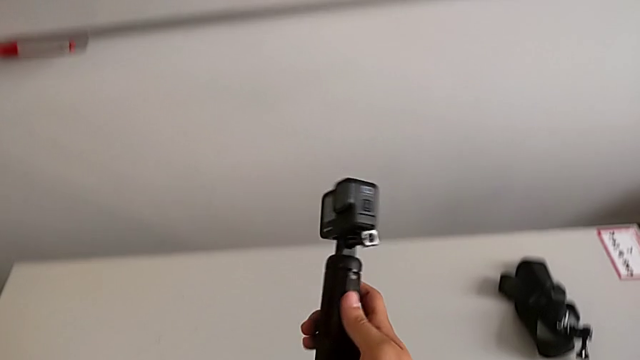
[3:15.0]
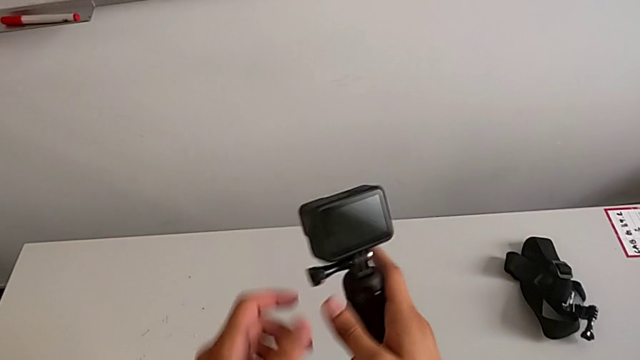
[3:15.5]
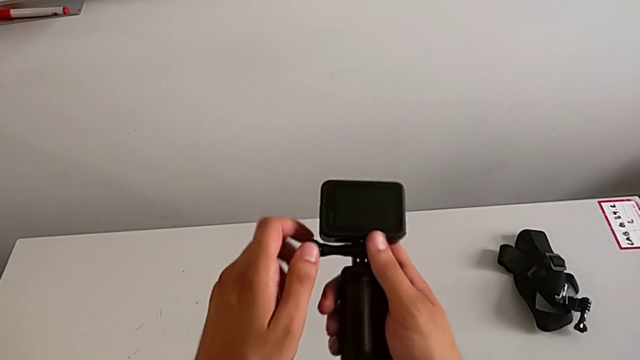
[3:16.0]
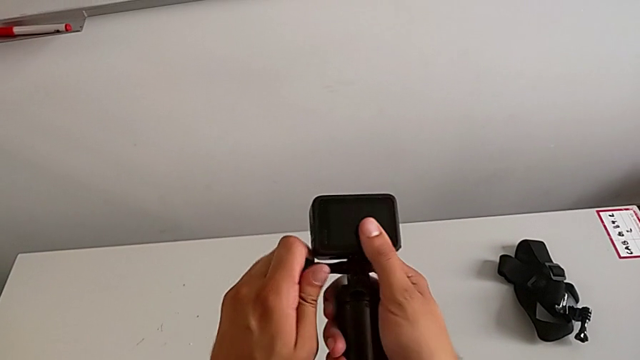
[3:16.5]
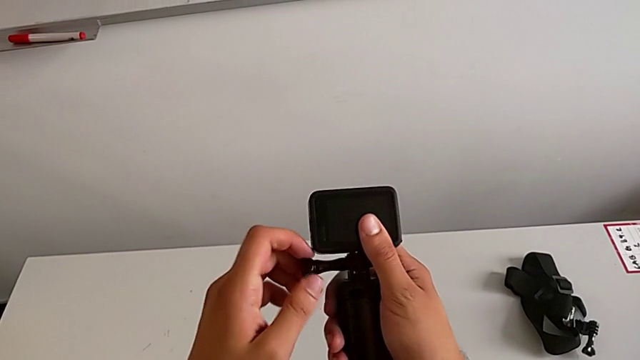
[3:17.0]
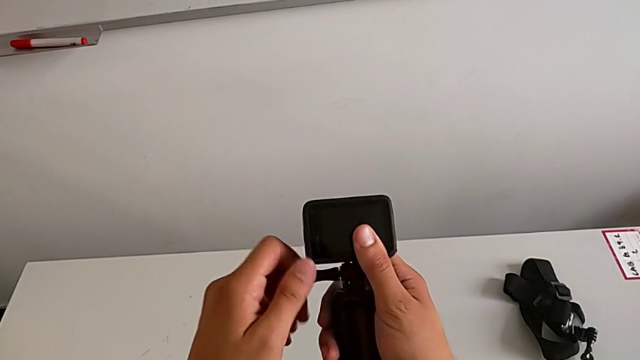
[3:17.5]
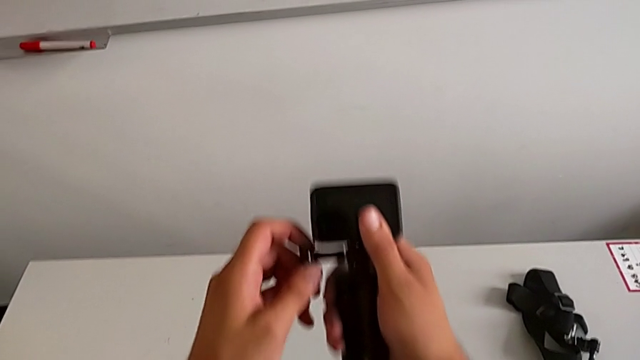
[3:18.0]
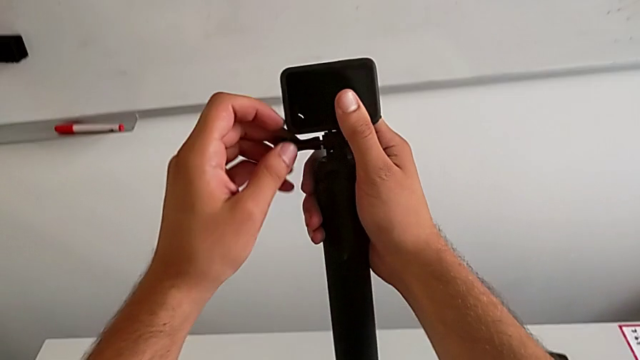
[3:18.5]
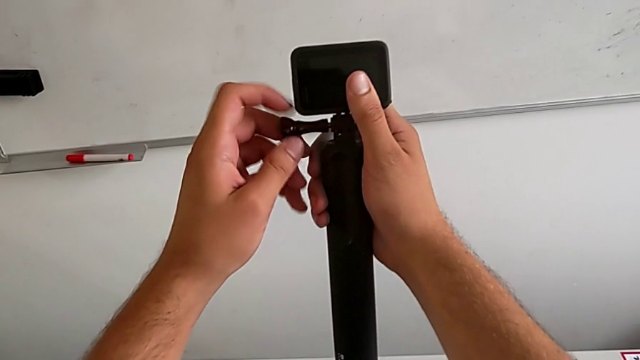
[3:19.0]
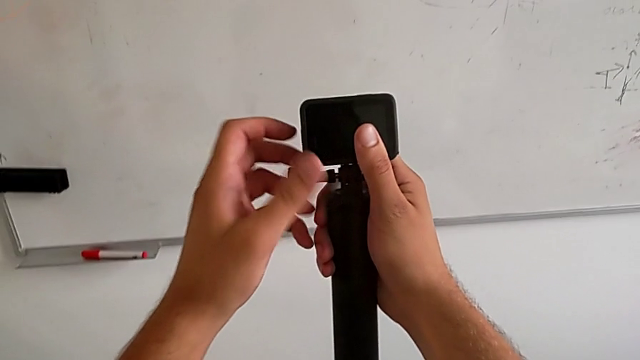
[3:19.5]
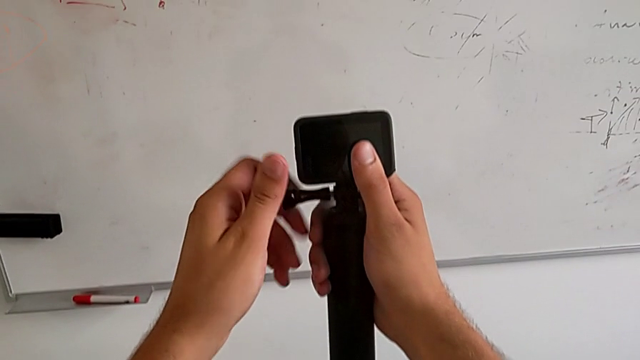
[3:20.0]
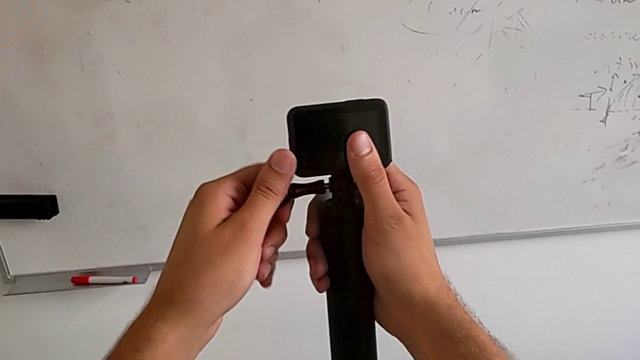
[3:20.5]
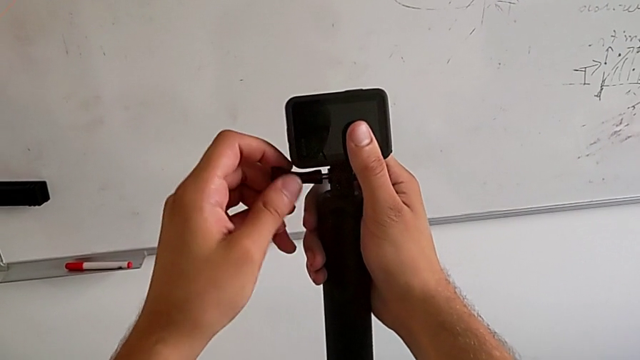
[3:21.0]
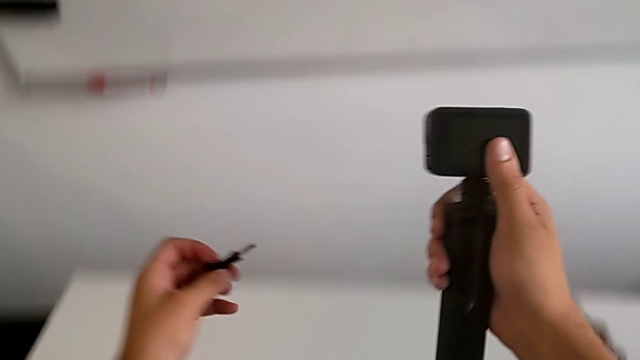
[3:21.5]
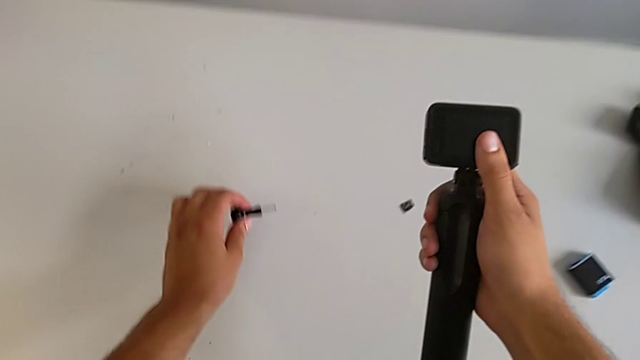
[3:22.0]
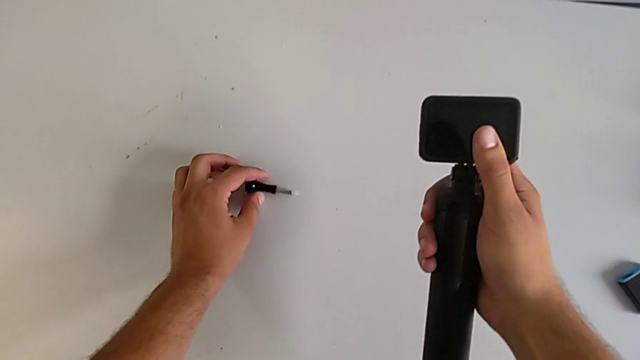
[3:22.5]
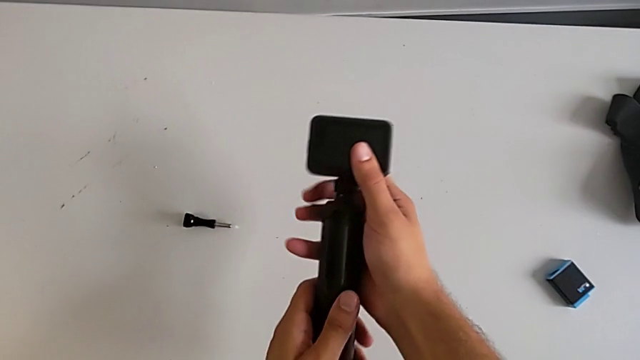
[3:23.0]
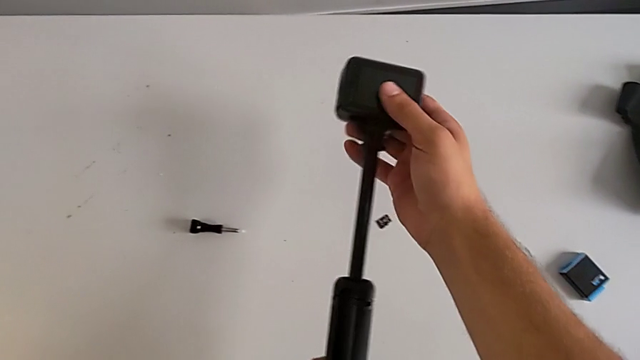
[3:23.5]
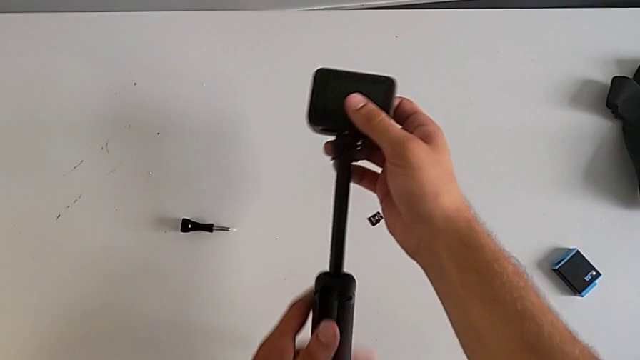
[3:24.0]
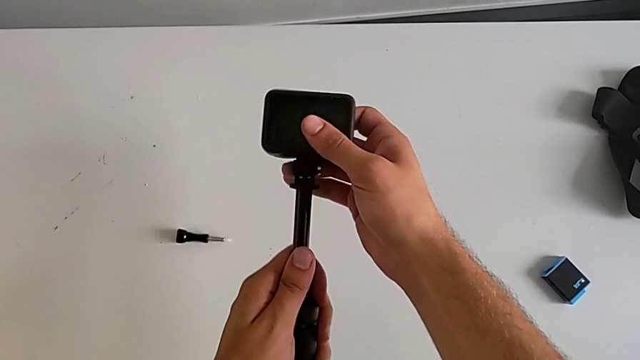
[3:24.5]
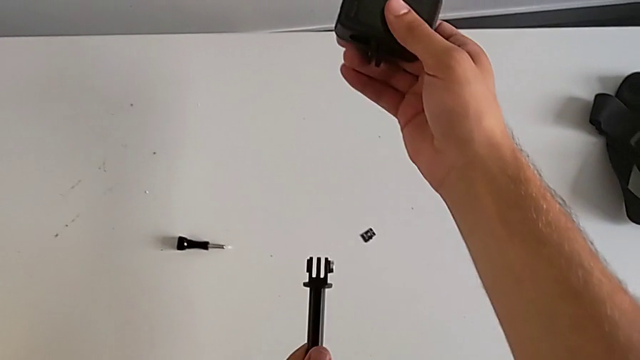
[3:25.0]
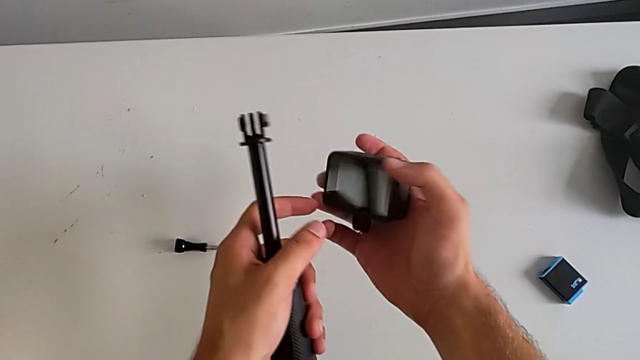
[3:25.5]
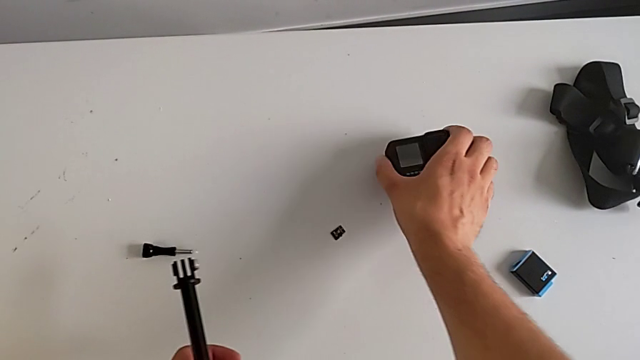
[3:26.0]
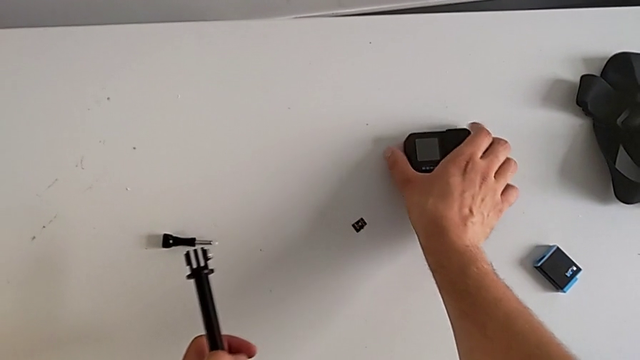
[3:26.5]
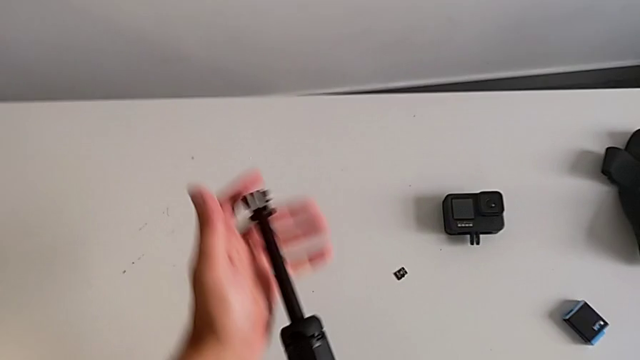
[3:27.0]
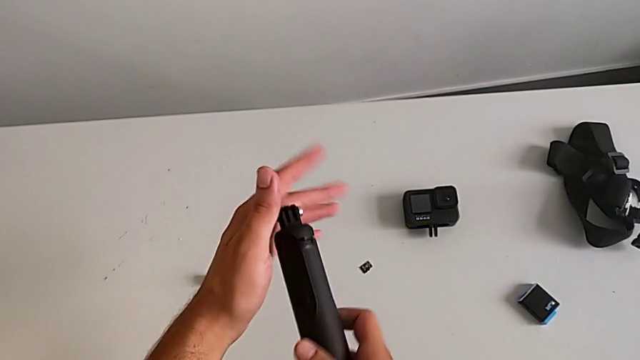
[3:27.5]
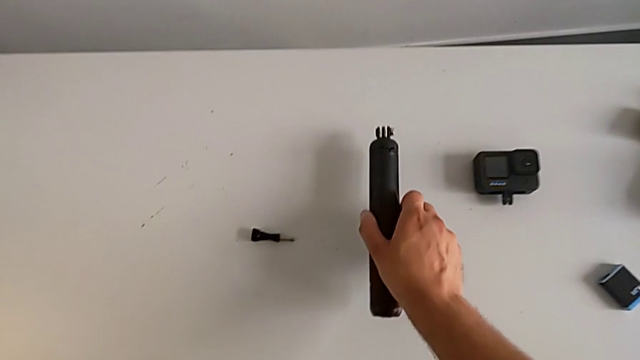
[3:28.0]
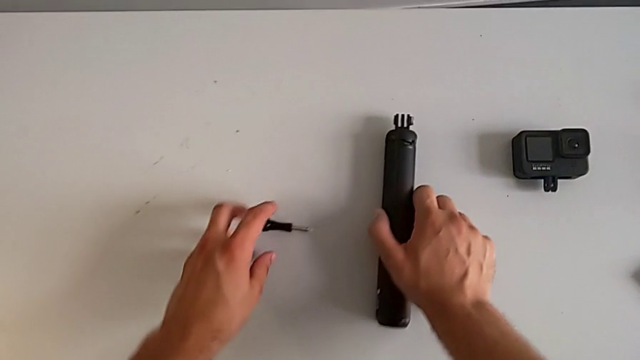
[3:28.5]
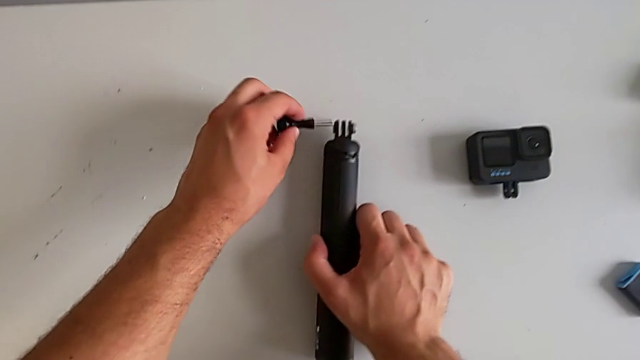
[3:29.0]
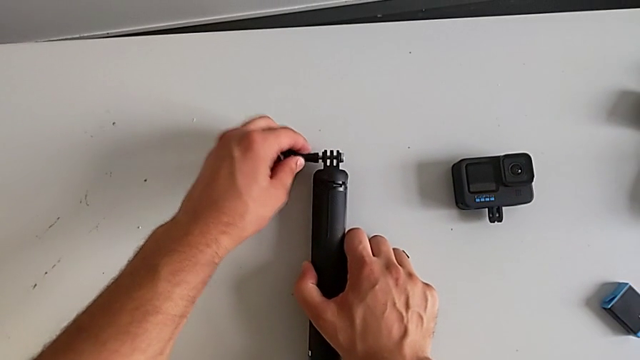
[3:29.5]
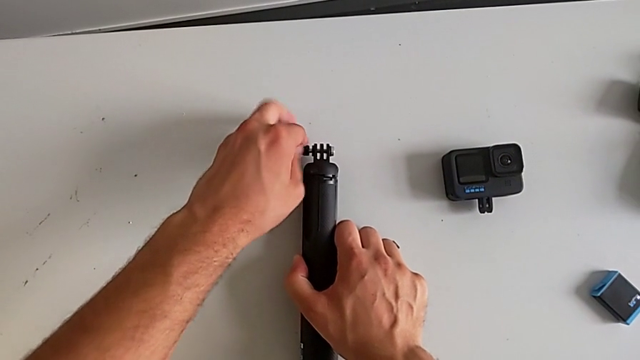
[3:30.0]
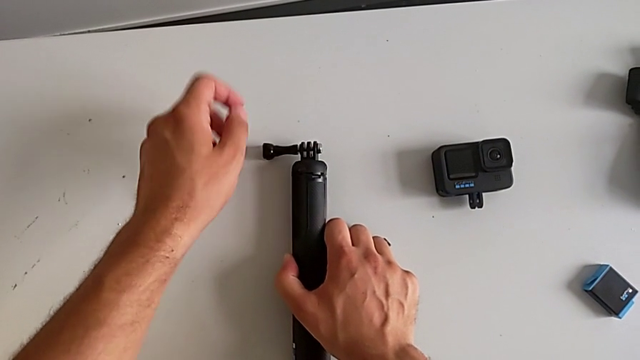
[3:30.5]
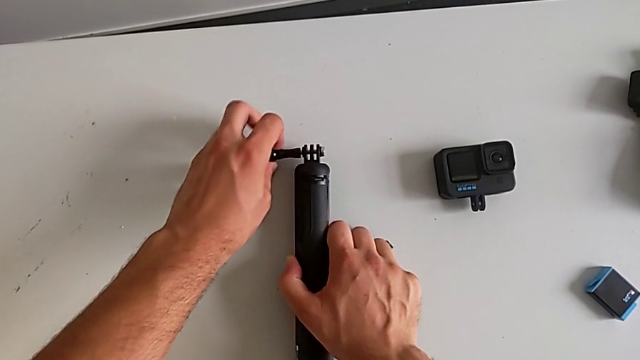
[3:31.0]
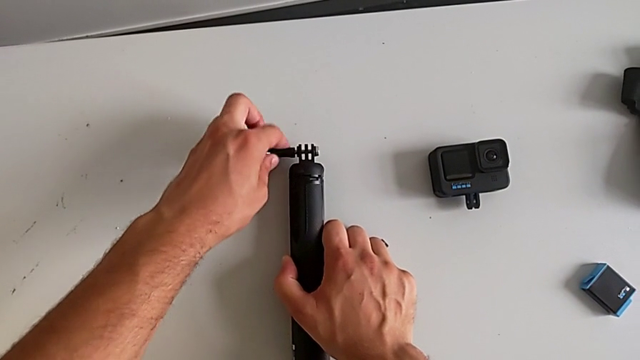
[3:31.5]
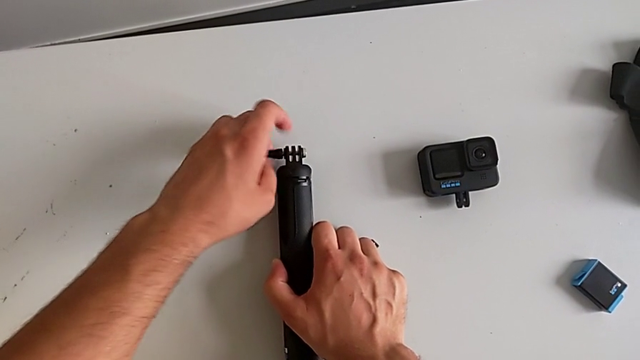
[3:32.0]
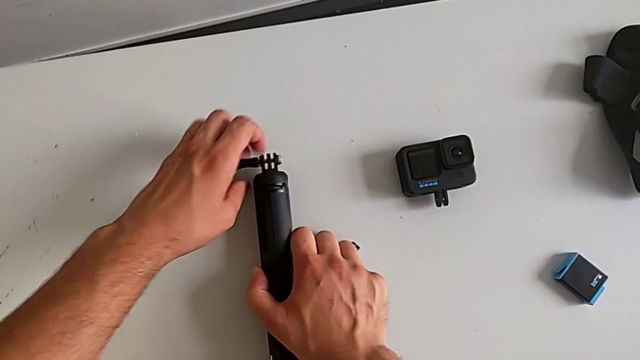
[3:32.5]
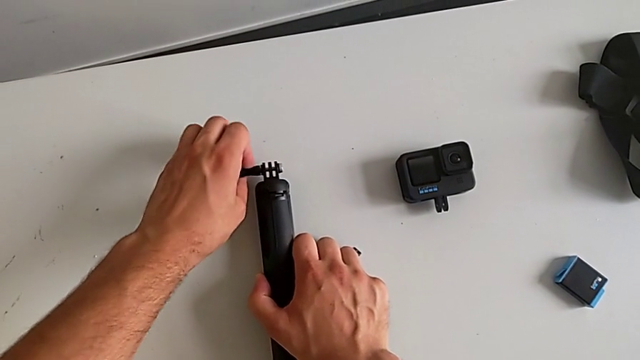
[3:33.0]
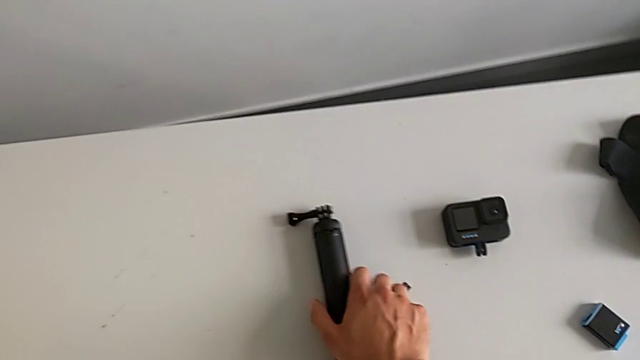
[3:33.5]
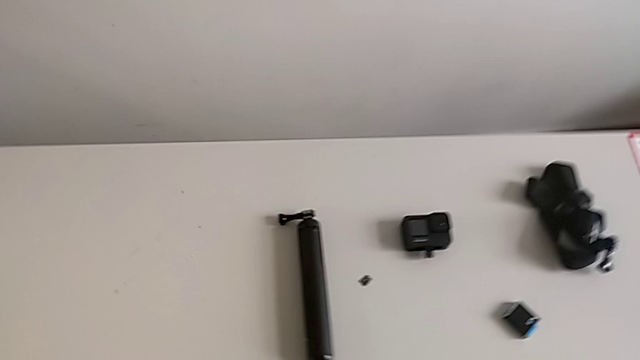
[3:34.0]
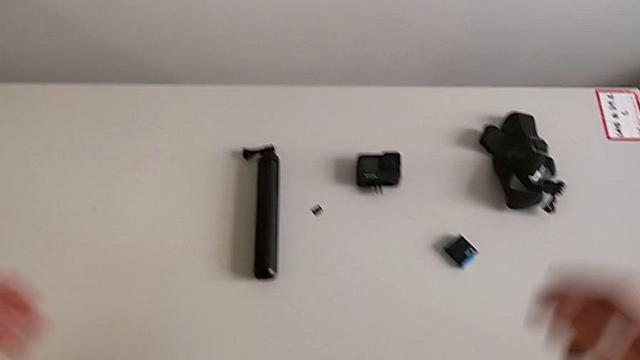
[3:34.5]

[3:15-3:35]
The camera wearer removes the handheld grip from the GoPro. They grab the mounting peg, unscrew it and place it. They pull the handheld grip, withdraw it, push it, place it and screw the mounting peg.
